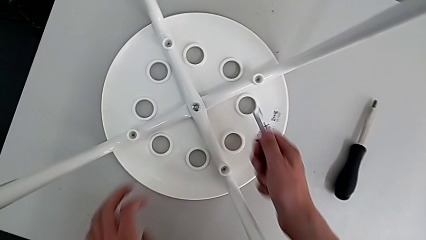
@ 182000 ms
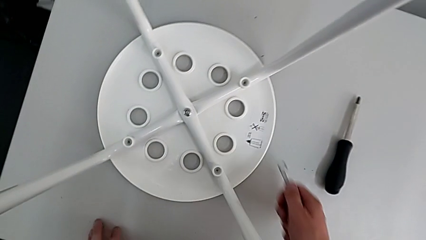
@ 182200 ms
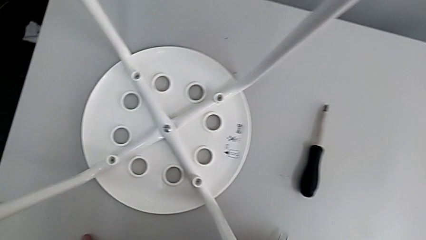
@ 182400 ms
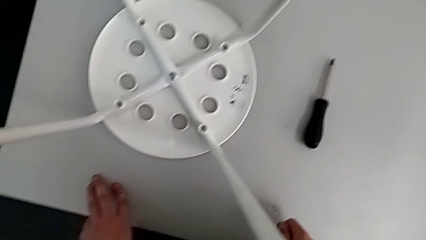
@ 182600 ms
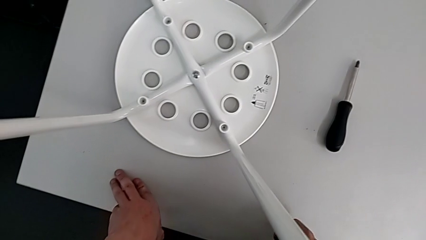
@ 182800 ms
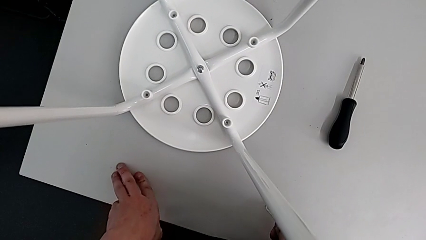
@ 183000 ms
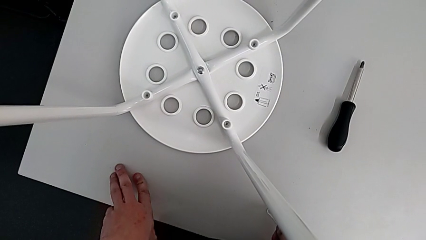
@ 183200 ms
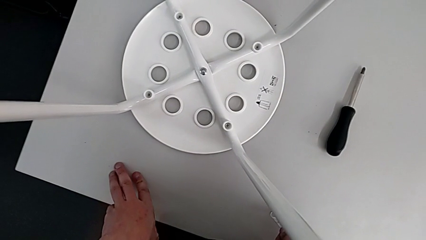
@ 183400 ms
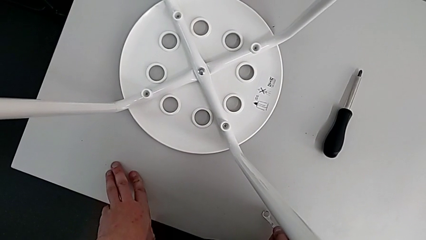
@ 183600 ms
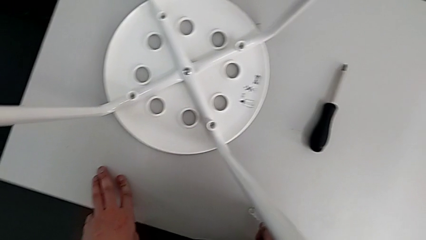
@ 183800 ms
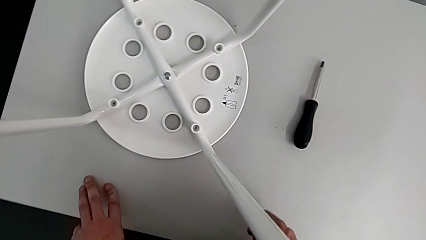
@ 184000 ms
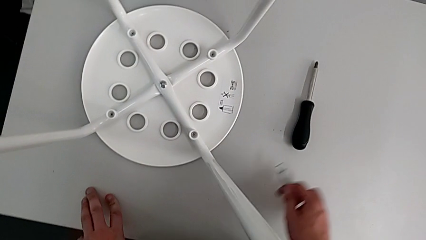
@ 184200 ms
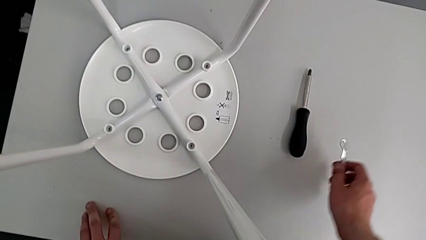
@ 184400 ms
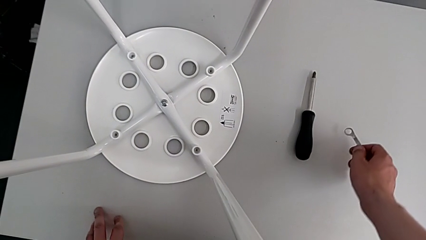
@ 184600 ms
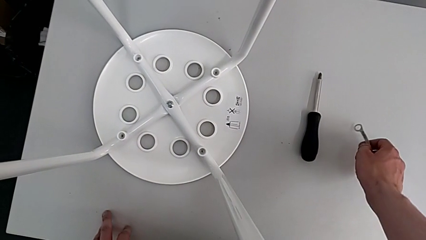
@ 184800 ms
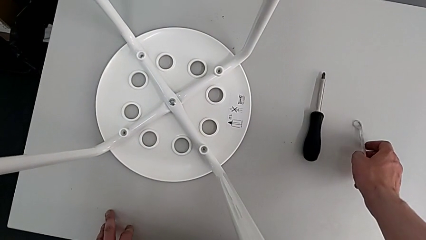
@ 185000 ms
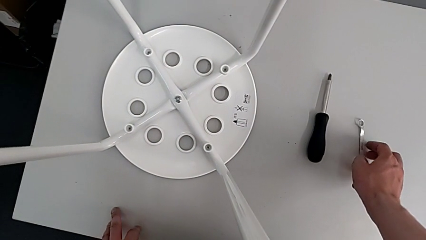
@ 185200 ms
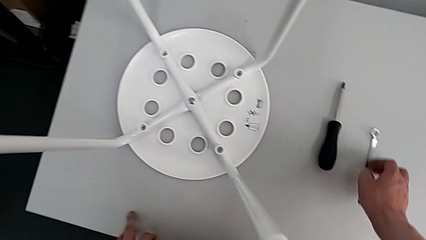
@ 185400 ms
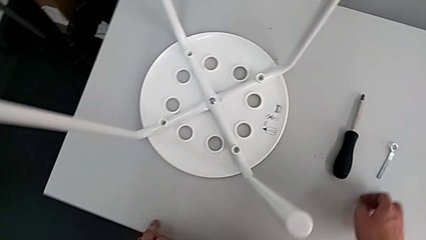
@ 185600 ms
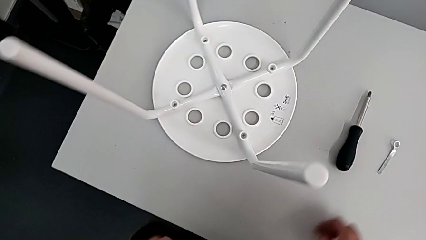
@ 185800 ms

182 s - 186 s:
The camera wearer is tightening the middle bolt and completing the task. They place the hexagonal wrench.
